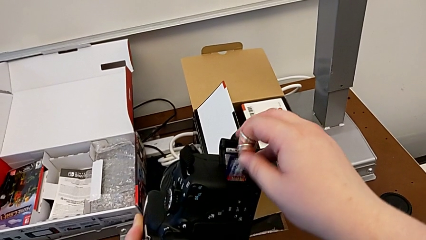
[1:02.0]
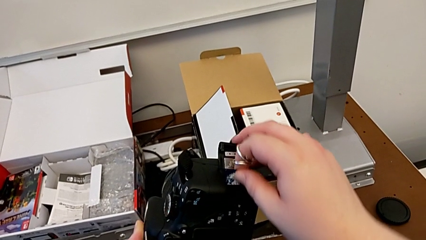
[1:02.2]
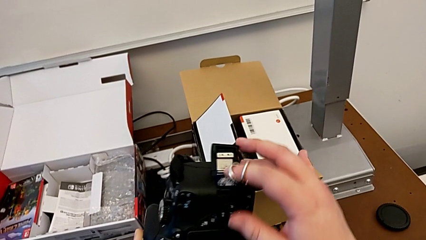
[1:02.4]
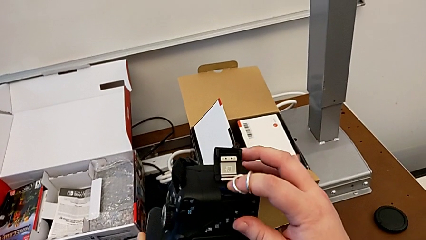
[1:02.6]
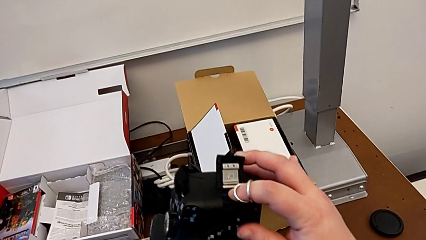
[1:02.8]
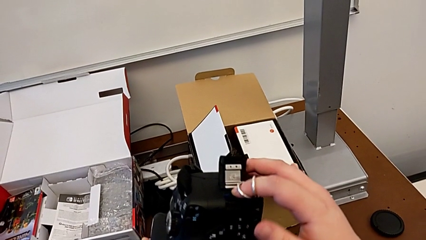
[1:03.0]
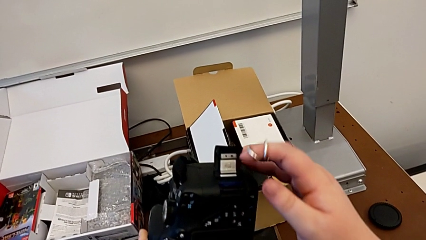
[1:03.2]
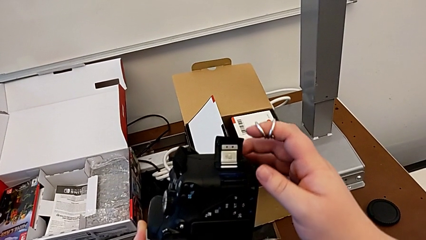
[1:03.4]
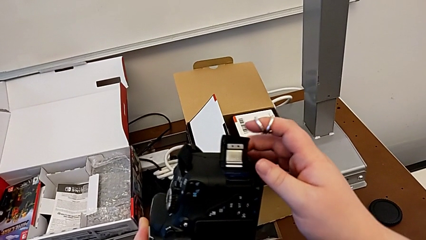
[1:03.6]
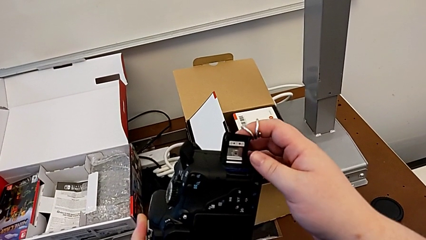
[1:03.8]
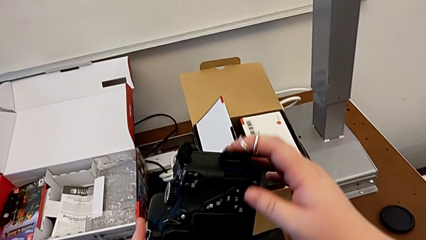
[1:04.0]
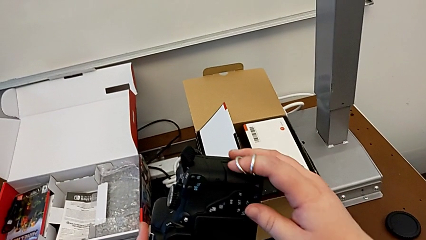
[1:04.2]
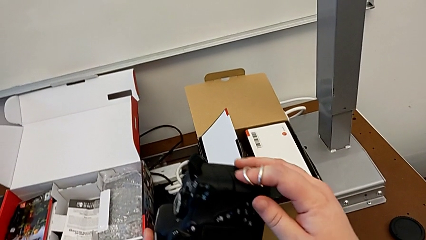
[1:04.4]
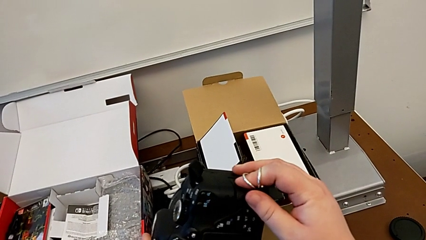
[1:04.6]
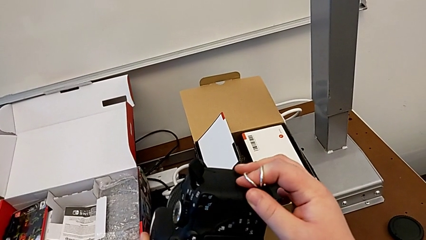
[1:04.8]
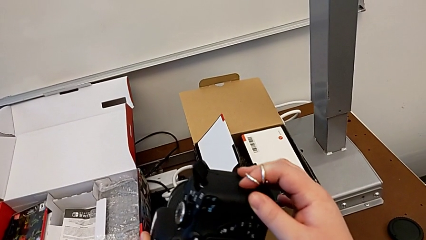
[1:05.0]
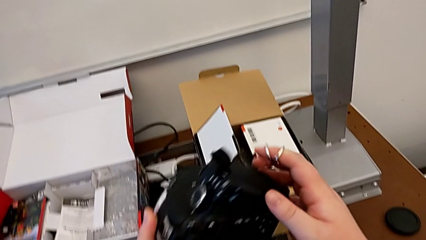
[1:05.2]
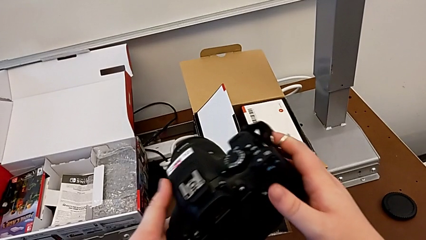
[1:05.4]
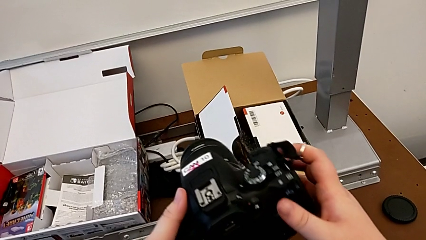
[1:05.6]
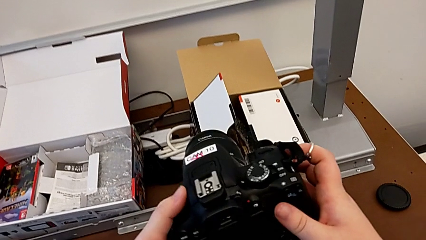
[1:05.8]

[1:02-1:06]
The camera wearer is exchanging an SD card. They push the SD card, close the SD slot and rotate the DSLR.
